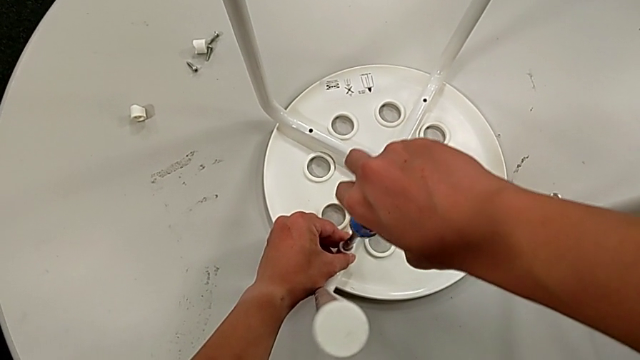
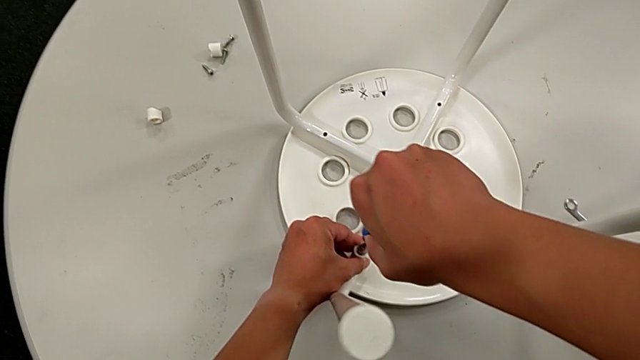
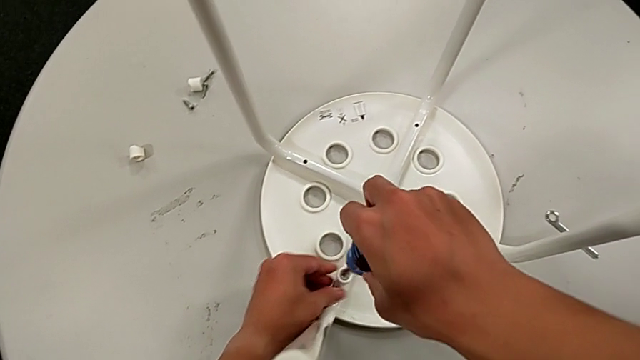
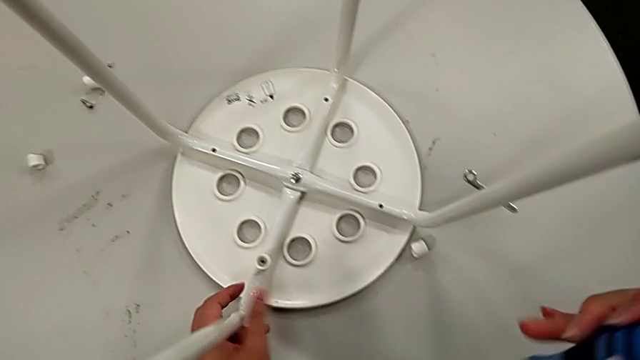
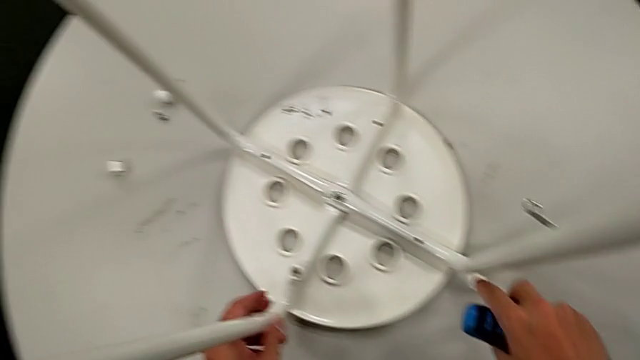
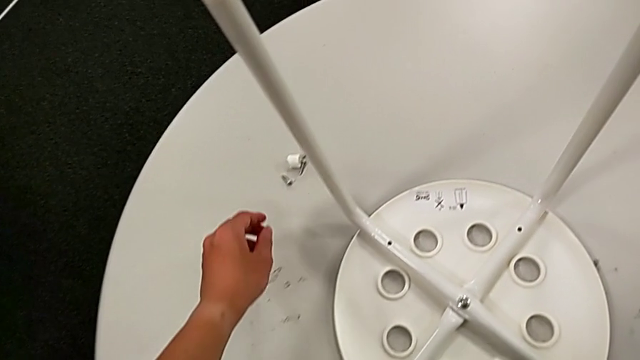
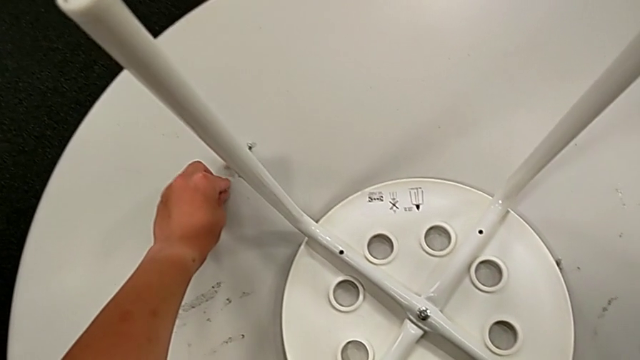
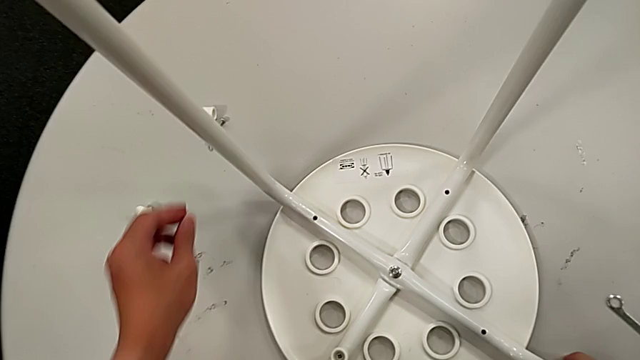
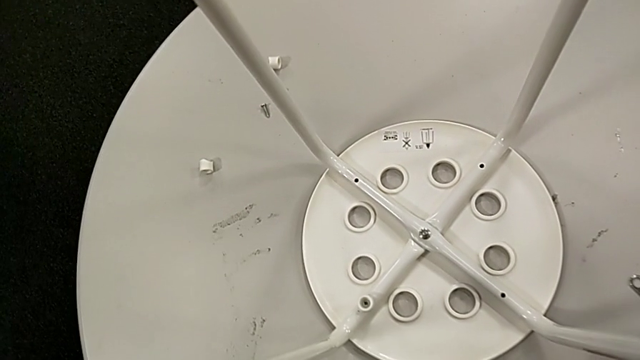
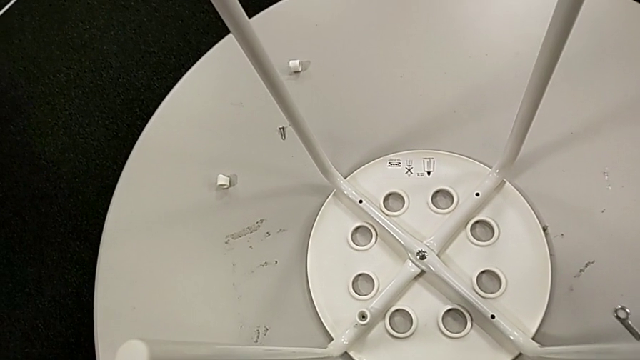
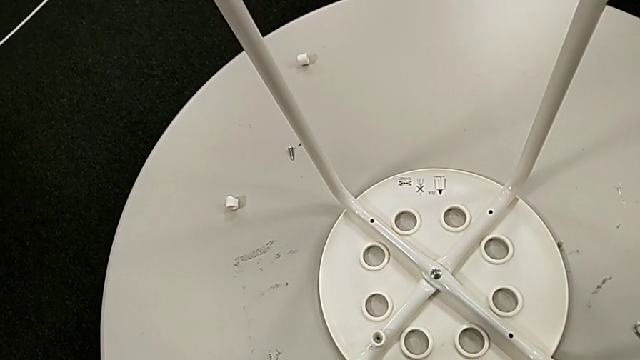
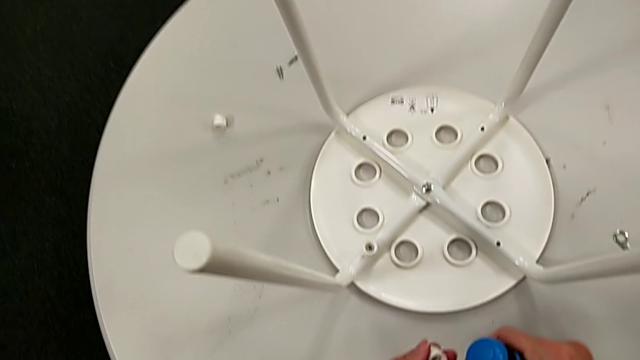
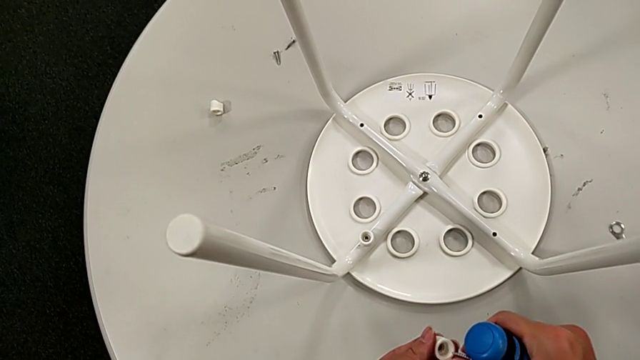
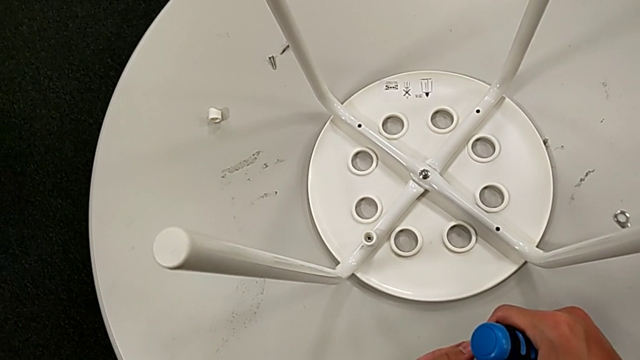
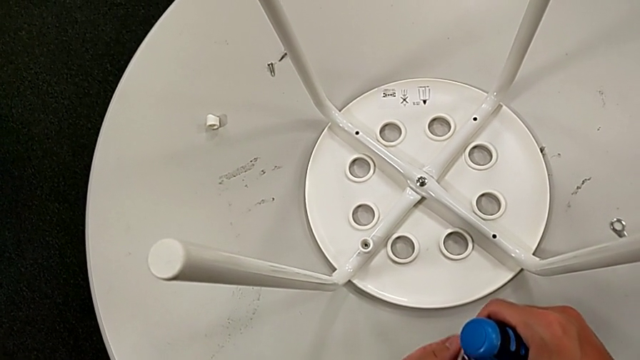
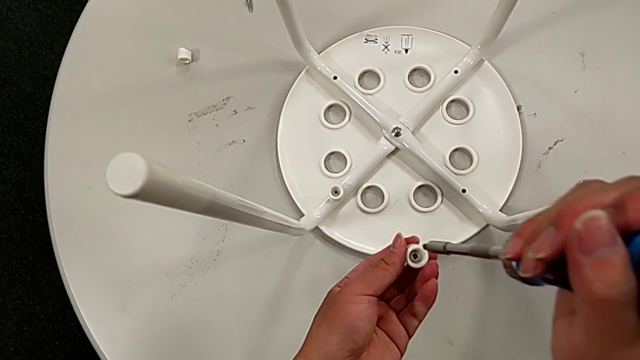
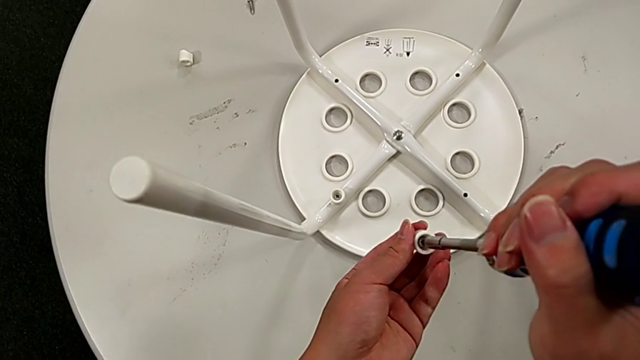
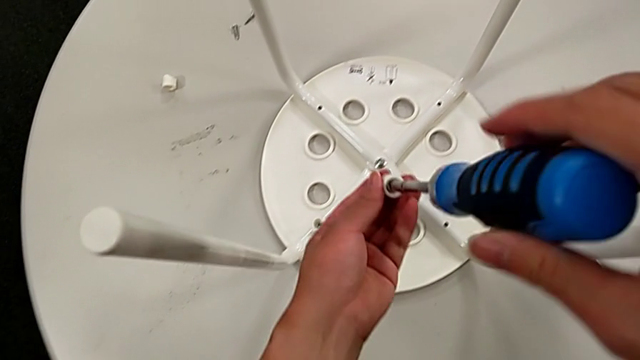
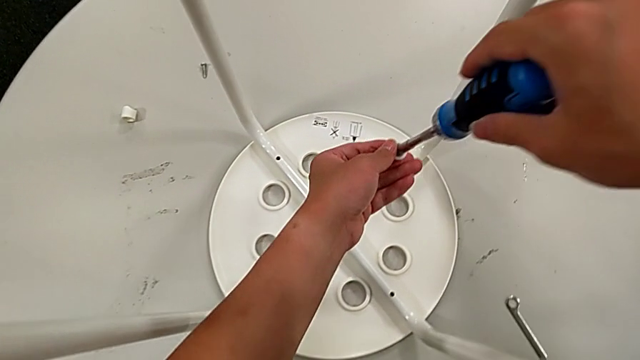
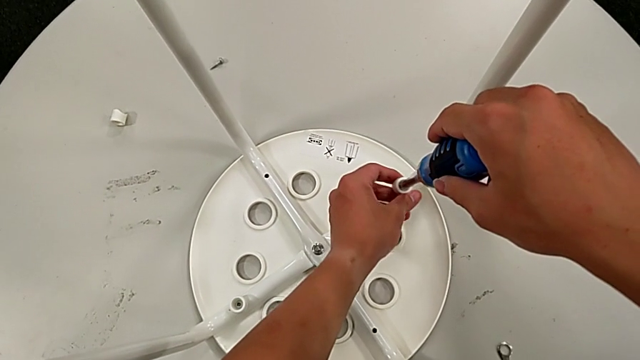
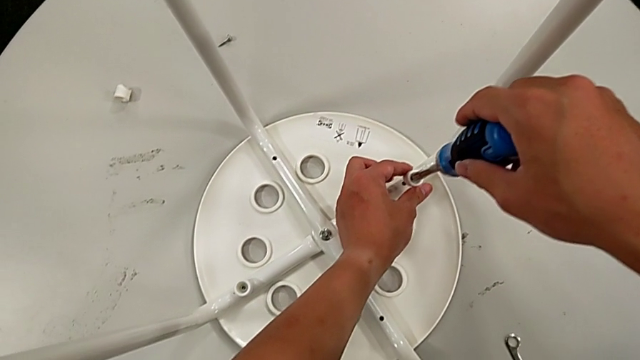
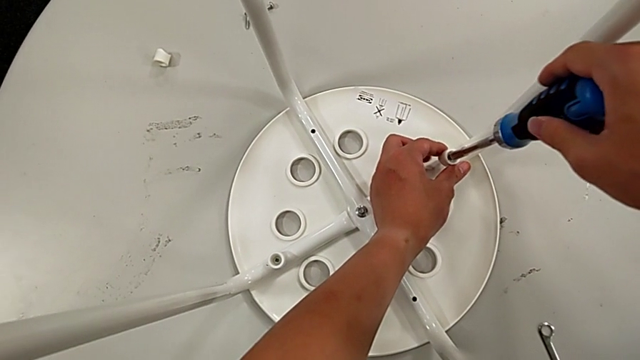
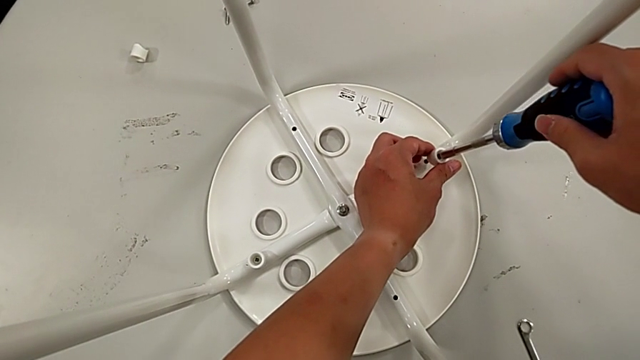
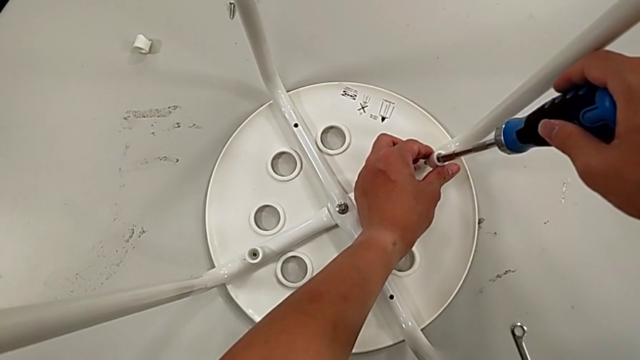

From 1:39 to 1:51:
The camera wearer is screwing all screws and turning the stool. They withdraw the screwdriver, grab the washer, grab the screw, insert it, insert the screwdriver, approach the stool, align the screw and insert the second screw.

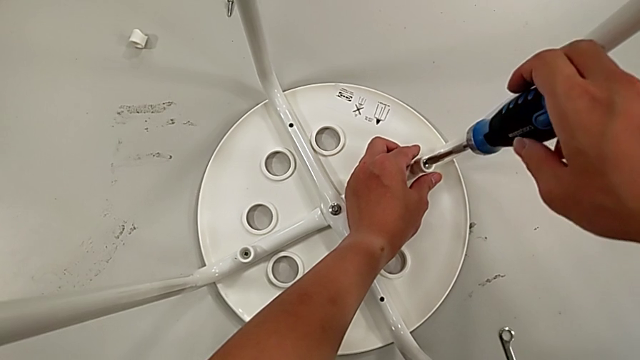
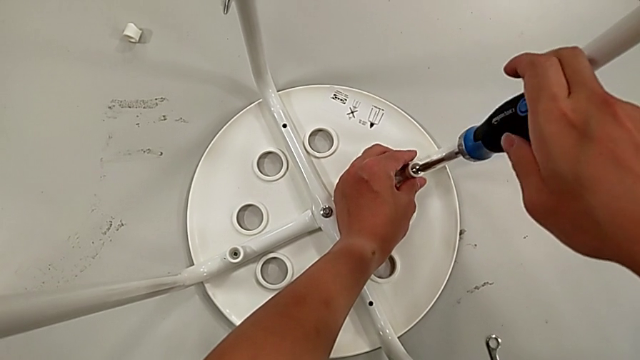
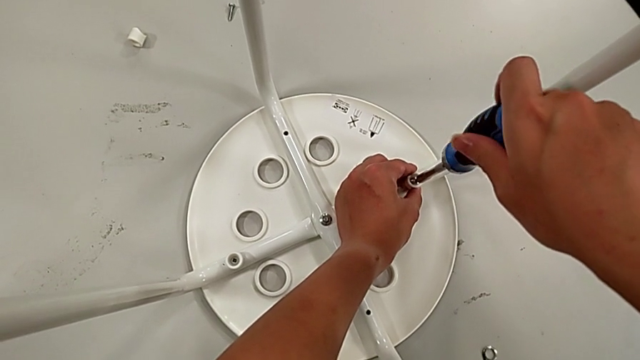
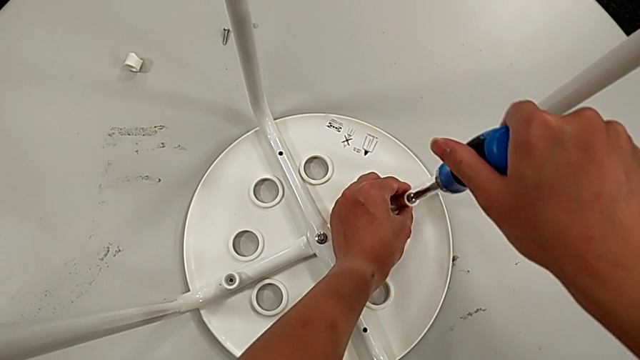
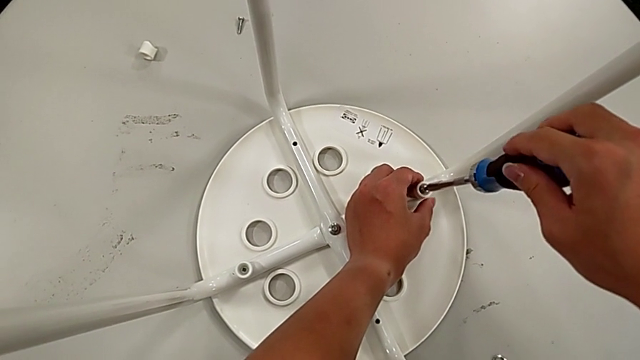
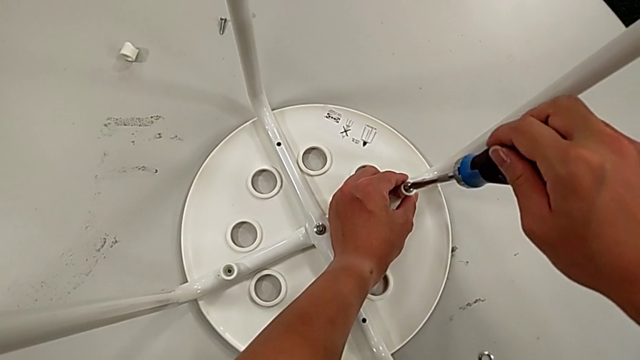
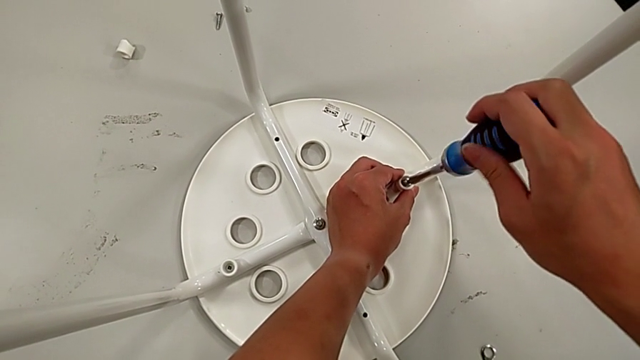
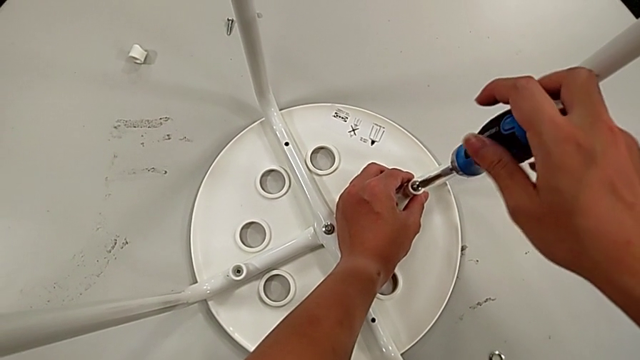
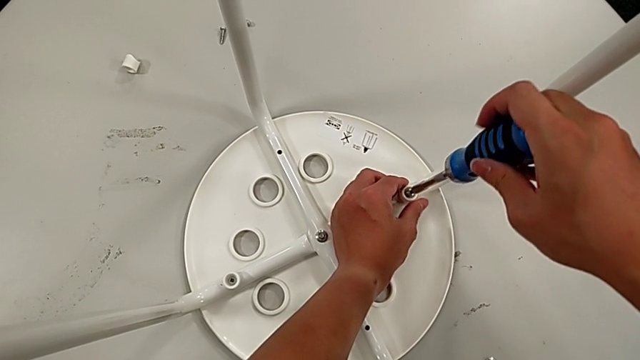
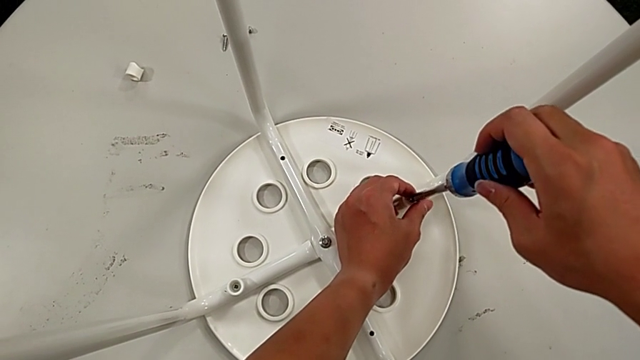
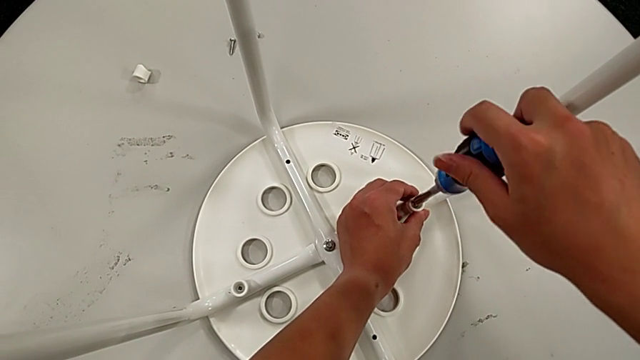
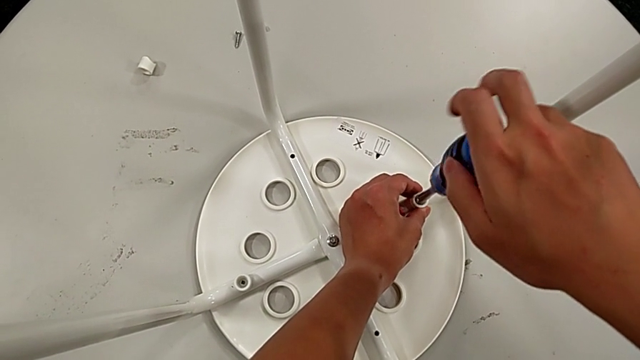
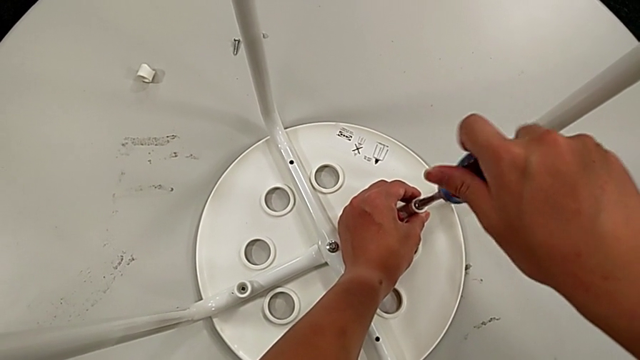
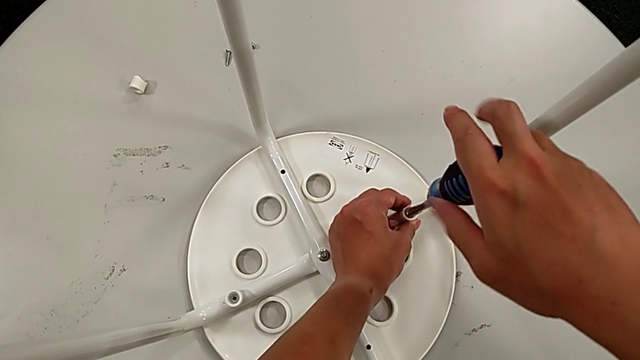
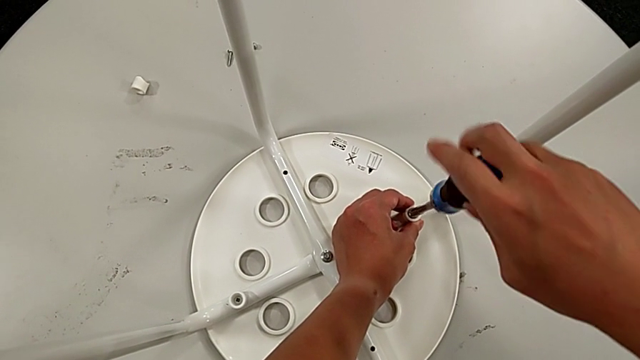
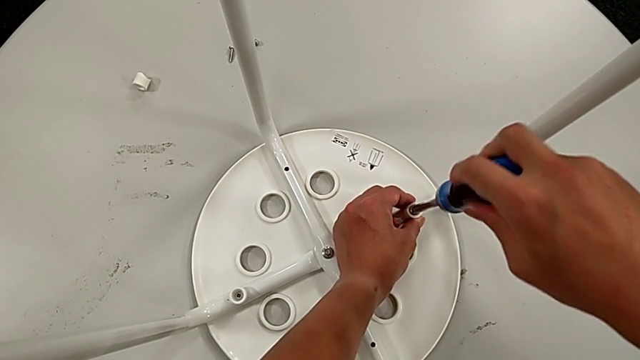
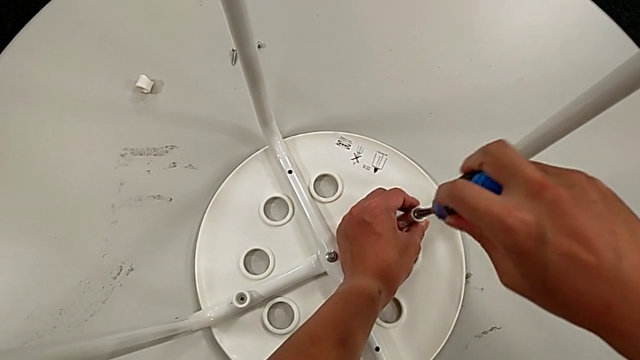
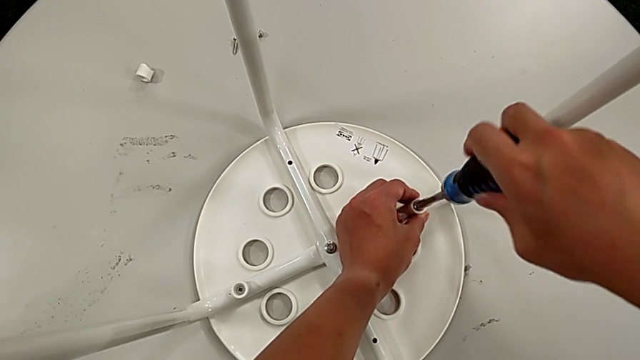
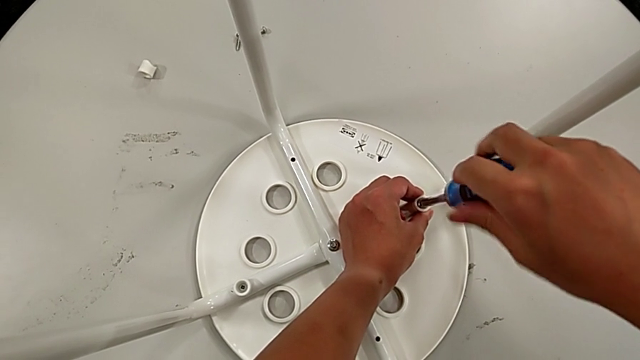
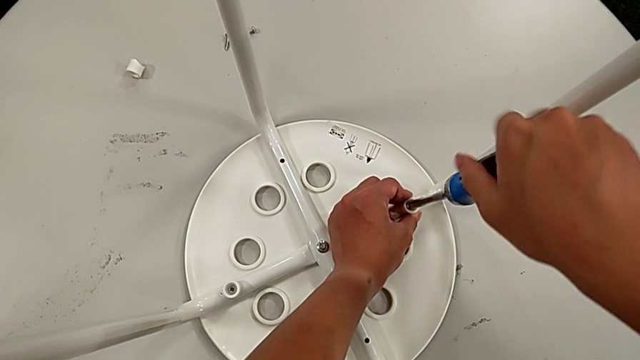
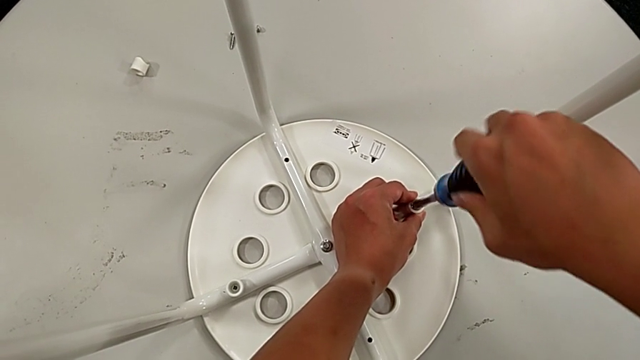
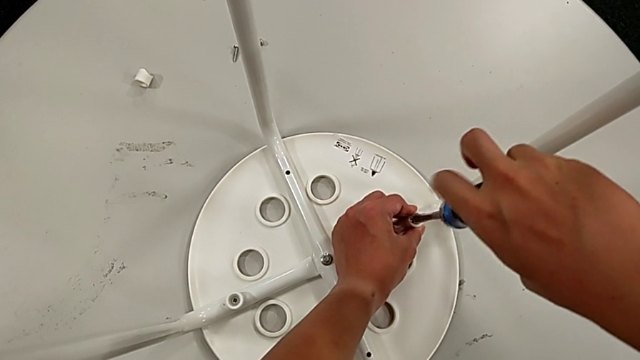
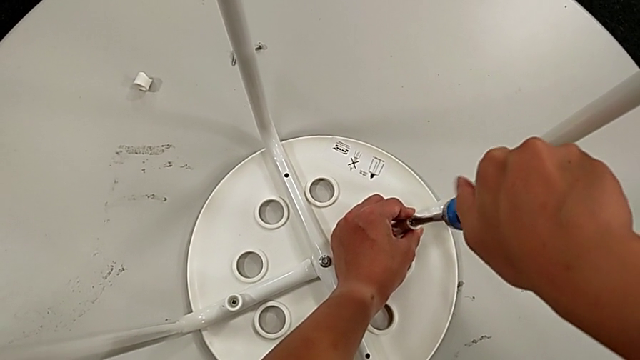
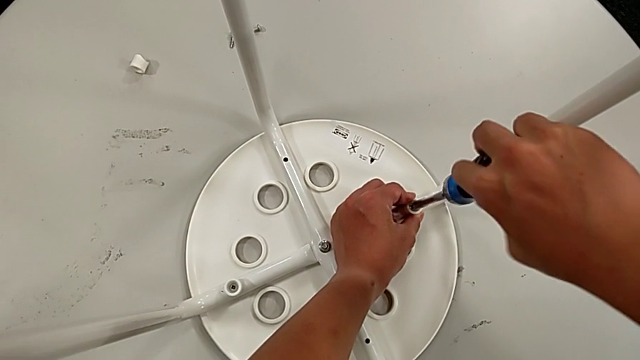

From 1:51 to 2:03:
The camera wearer is screwing all screws and turning the stool. They begin to screw the screw.
